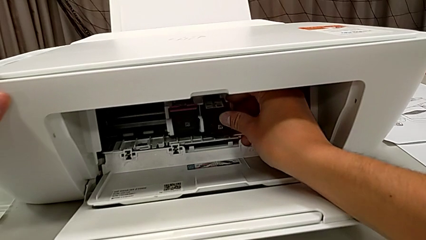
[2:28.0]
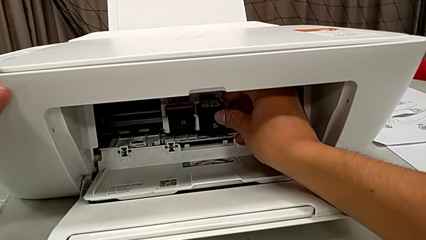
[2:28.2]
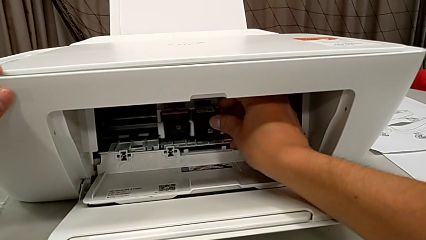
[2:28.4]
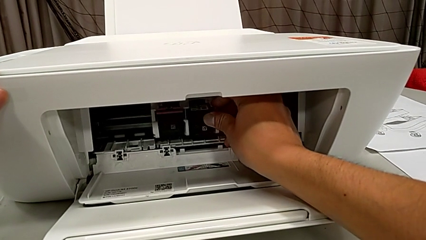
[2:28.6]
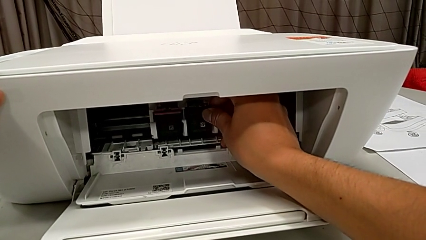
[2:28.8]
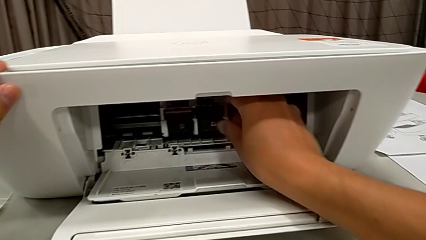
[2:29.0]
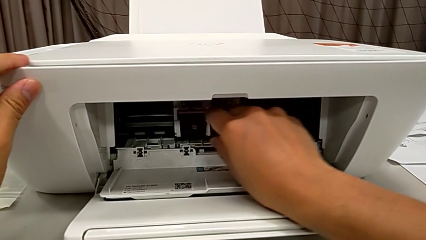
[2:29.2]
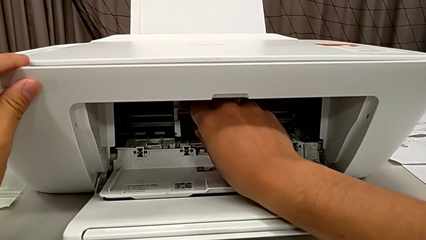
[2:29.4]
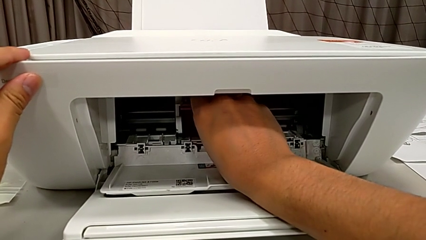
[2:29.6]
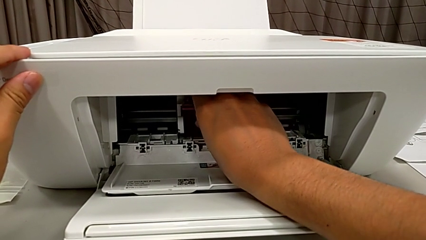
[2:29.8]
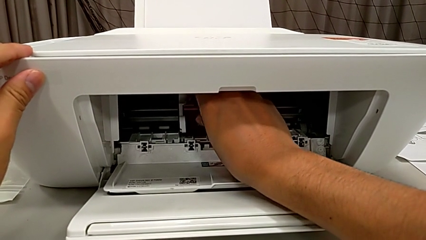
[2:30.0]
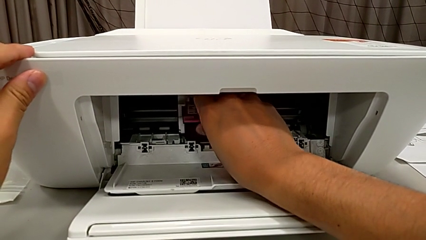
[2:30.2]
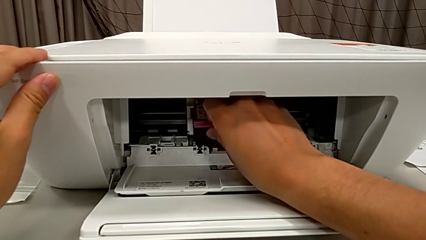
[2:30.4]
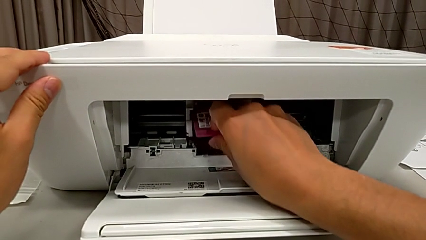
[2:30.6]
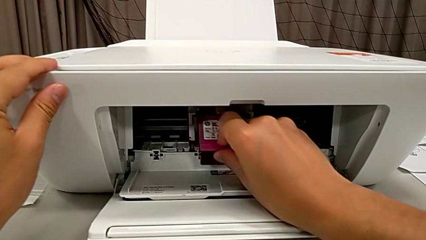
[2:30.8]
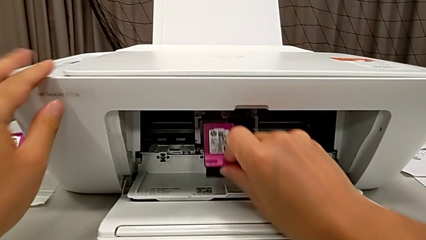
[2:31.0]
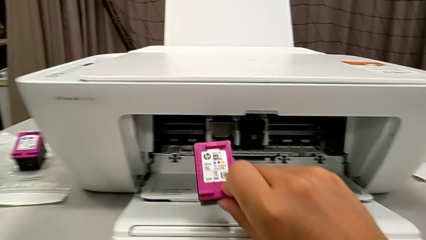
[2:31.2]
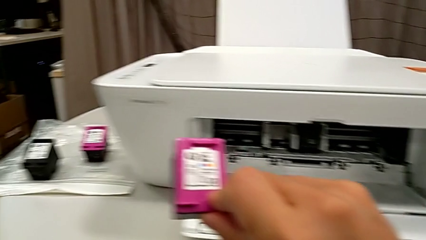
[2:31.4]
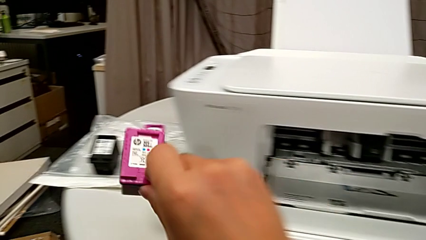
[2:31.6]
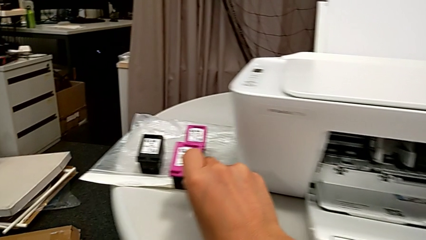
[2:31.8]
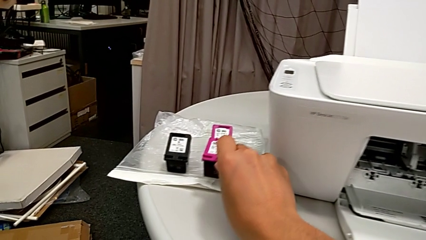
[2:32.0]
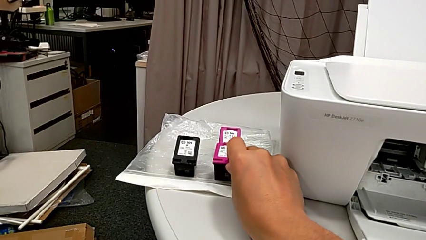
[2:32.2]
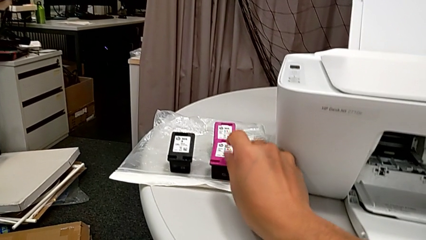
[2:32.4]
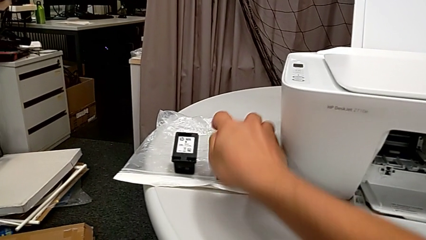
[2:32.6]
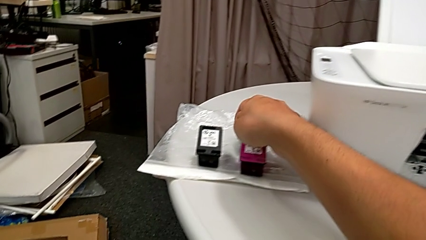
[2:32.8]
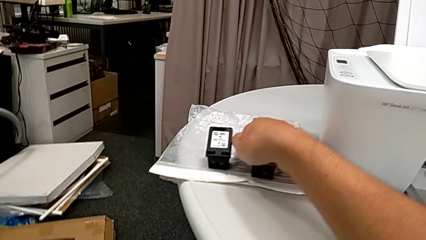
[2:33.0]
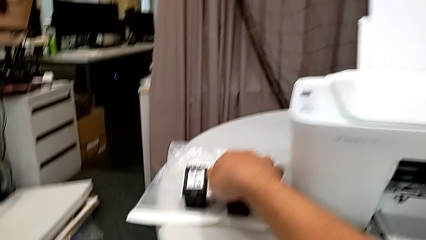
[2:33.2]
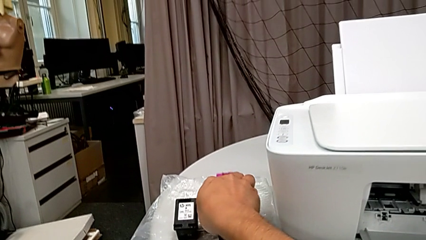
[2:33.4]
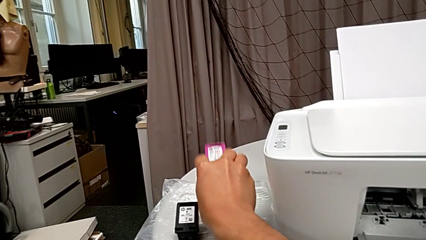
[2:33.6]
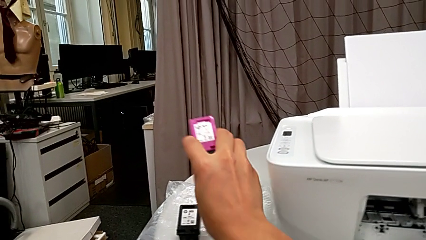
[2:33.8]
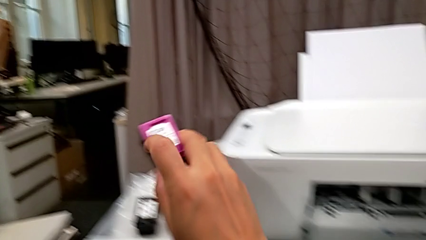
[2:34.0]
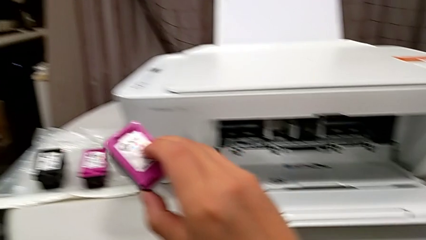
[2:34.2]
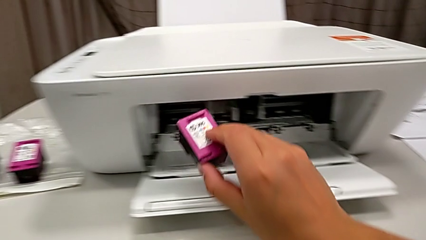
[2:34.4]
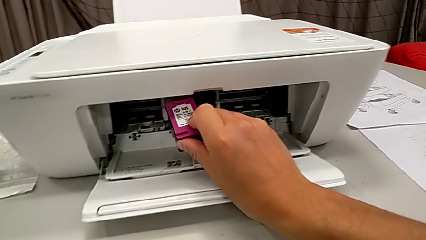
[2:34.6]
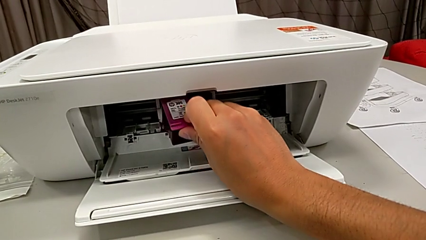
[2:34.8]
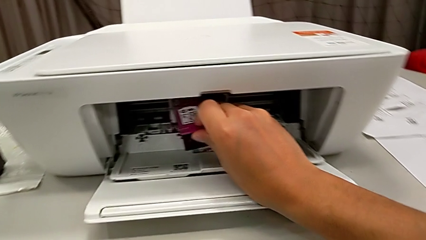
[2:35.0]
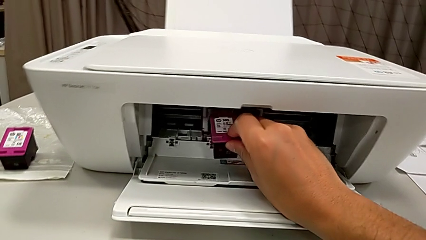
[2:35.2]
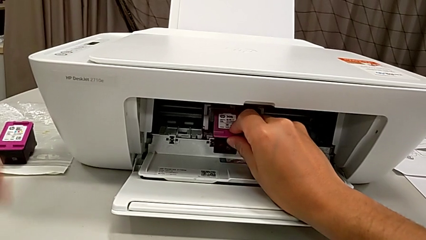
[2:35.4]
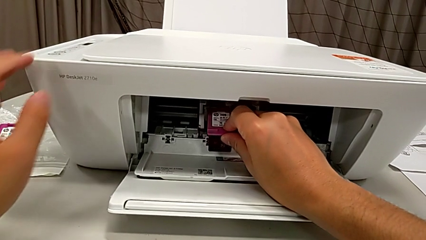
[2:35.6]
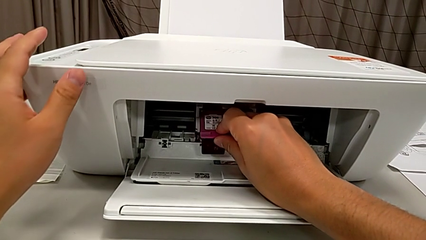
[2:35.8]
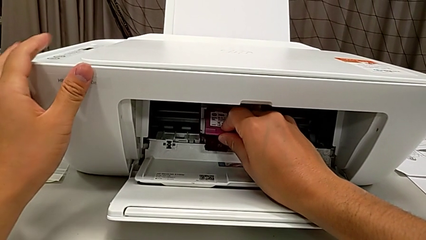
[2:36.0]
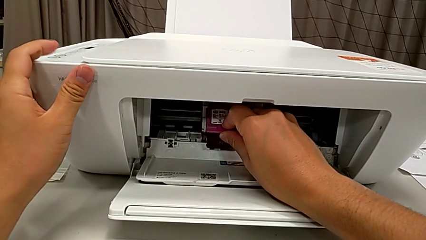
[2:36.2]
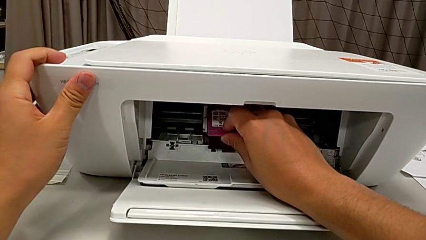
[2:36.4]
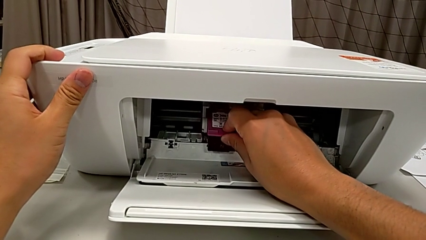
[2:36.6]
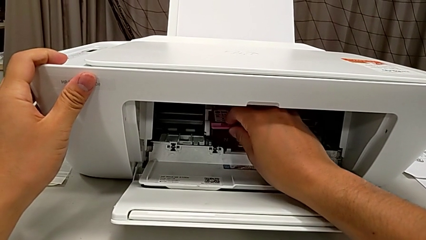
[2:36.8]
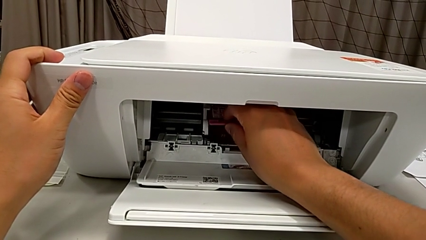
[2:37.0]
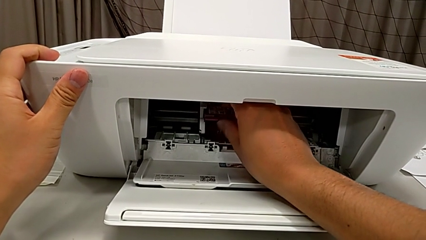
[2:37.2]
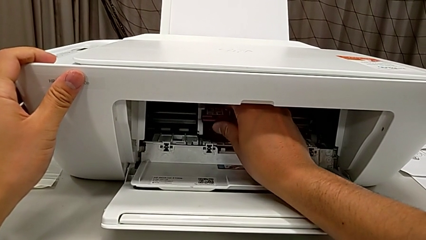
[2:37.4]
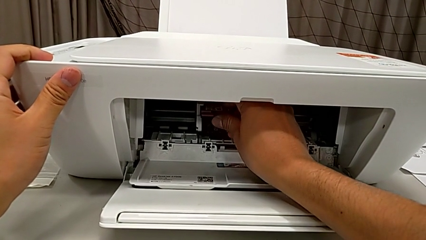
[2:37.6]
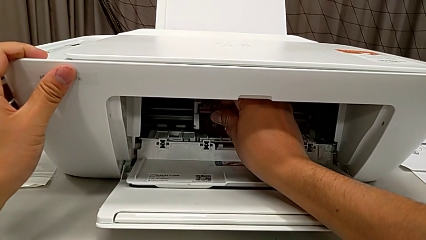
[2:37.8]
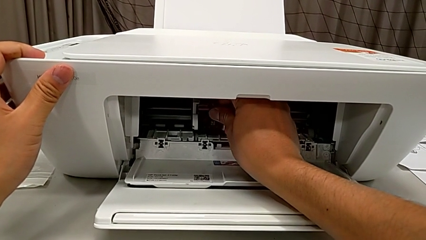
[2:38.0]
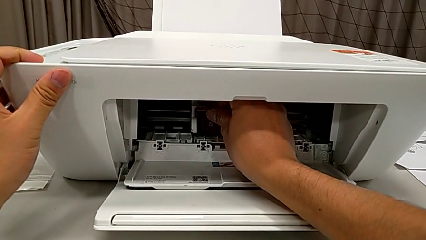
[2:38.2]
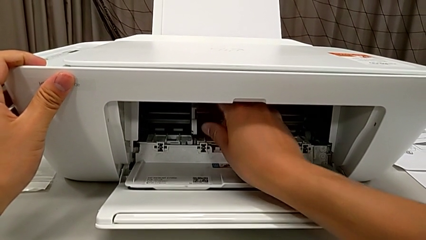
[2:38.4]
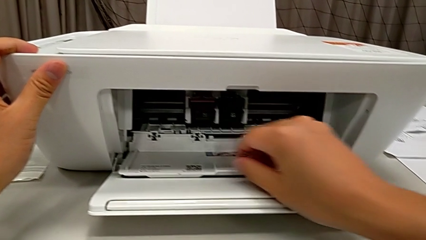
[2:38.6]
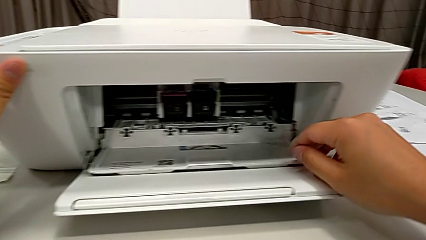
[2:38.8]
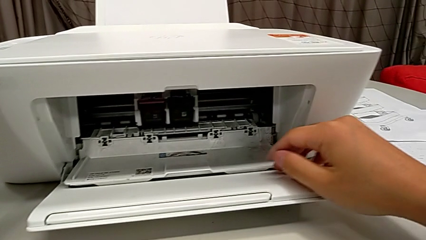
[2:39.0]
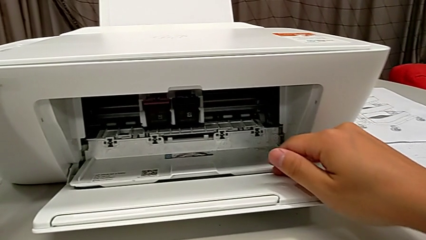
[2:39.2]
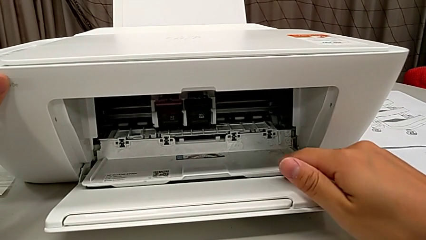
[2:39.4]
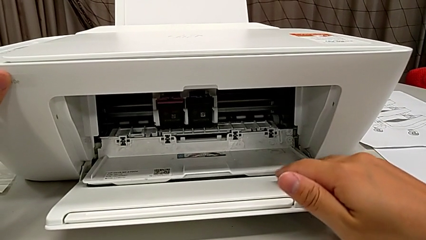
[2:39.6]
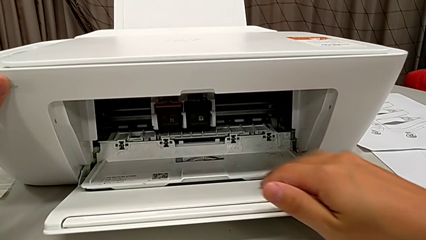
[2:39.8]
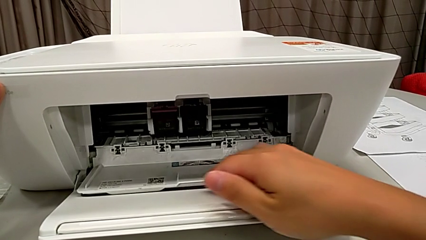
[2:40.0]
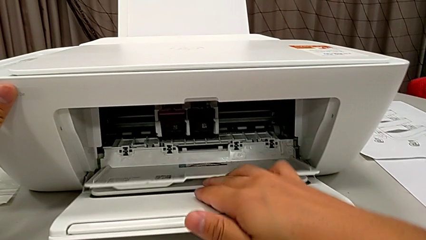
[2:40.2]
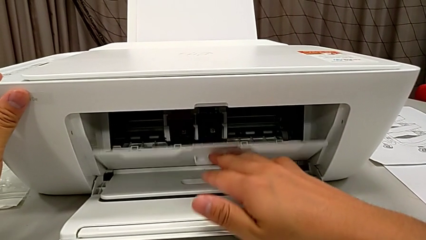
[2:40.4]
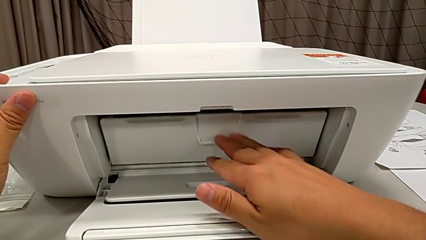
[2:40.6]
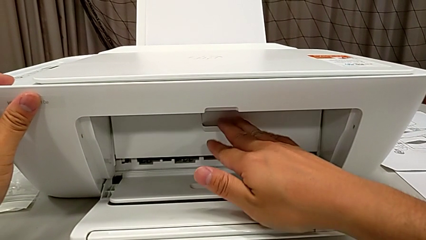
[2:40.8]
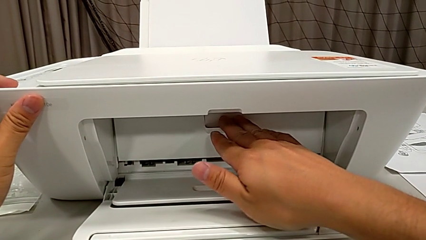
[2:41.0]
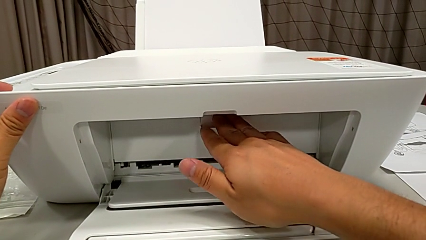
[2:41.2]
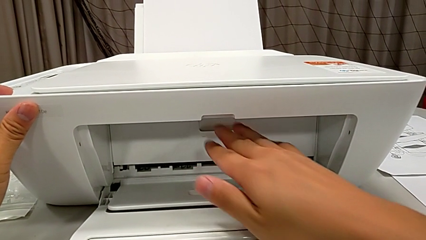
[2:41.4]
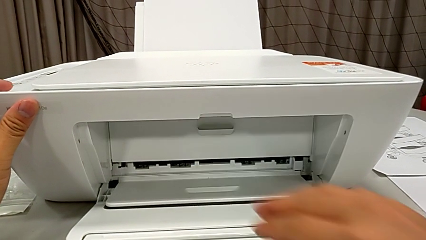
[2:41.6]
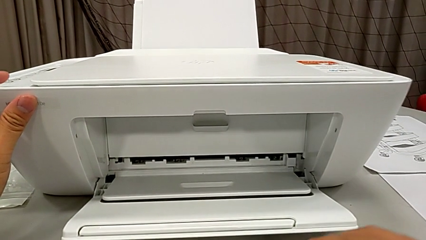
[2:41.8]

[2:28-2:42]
The instructor is swapping the old ink cartridges. They disassemble the color ink cartridge, place it, grab it, assemble it and close the cartridge gate.

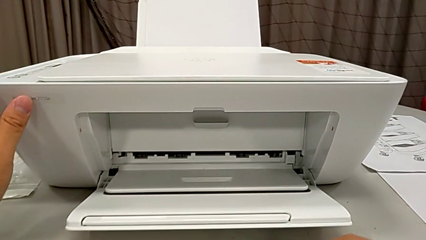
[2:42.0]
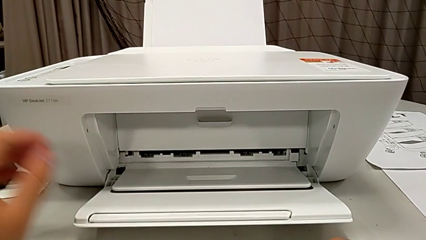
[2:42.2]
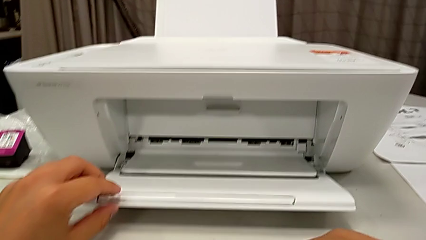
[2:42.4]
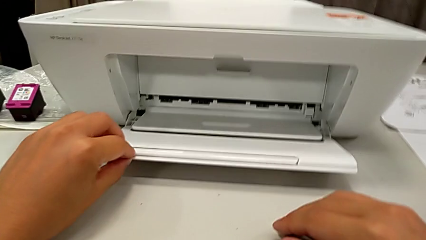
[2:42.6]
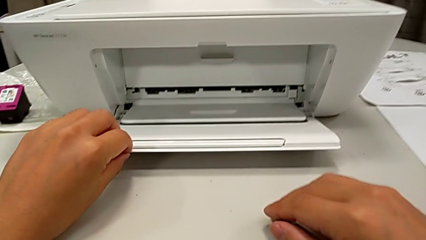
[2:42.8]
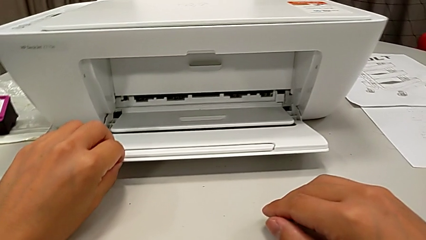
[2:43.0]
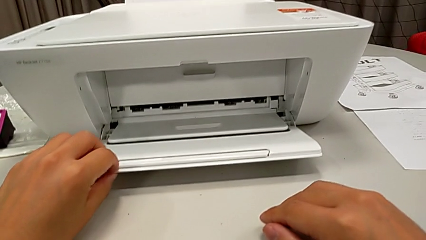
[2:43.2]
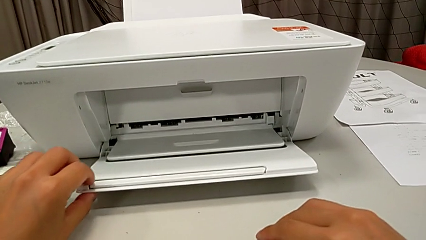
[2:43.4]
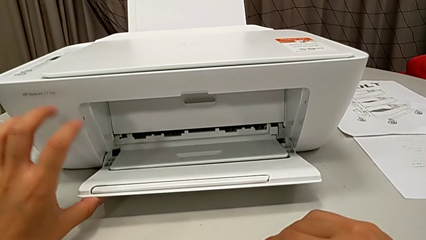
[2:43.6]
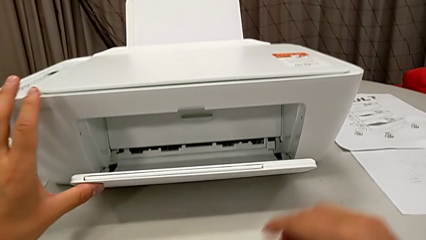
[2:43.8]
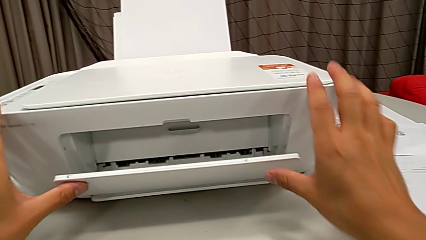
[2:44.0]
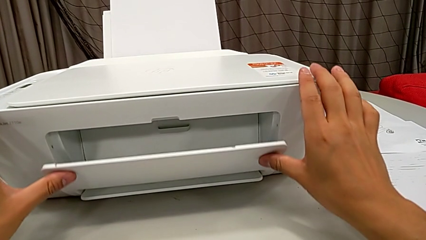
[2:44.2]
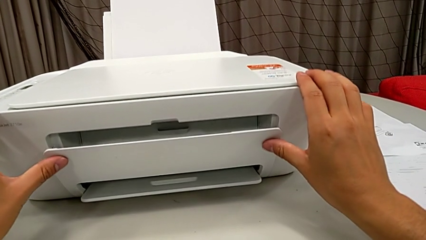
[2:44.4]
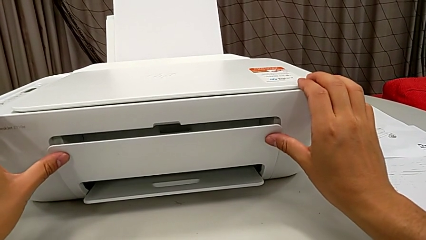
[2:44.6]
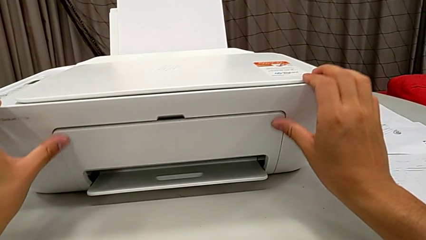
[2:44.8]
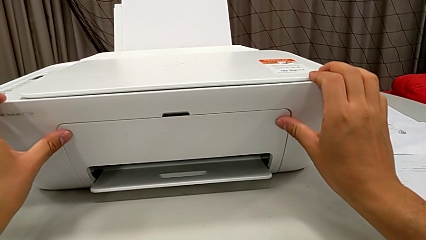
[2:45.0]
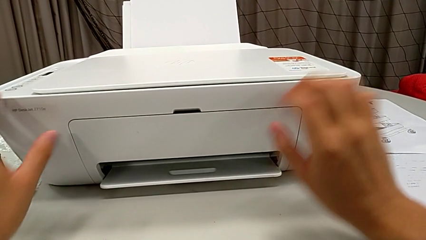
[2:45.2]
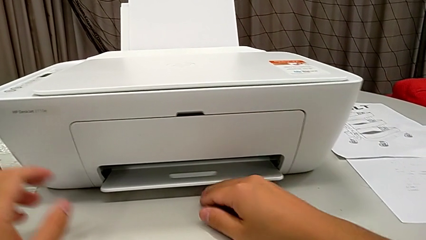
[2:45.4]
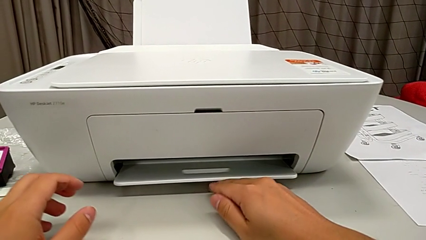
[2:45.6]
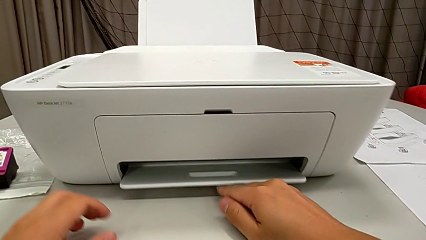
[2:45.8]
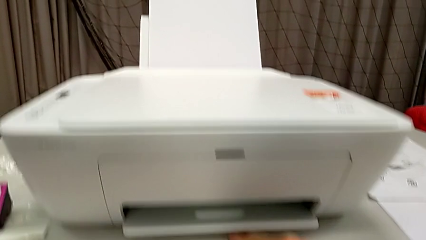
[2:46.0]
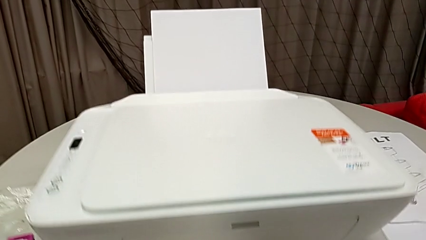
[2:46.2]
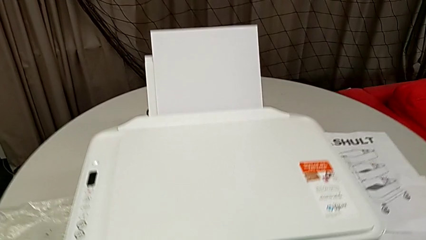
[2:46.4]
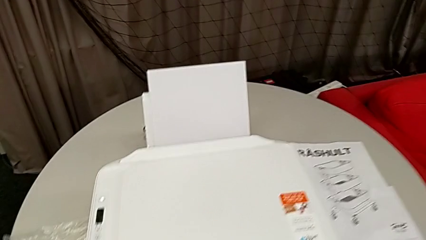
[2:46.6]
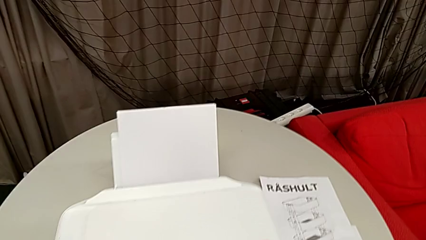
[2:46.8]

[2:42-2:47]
The instructor is closing the printer. They grab the paper tray and close it.
